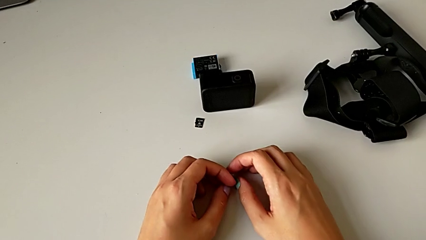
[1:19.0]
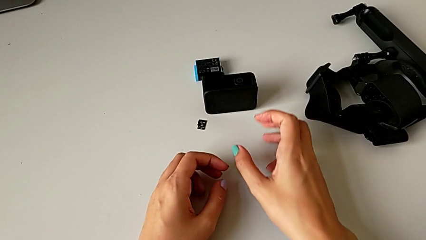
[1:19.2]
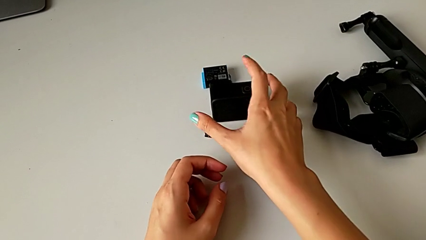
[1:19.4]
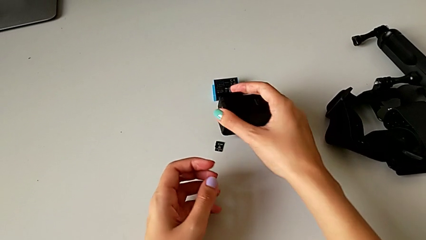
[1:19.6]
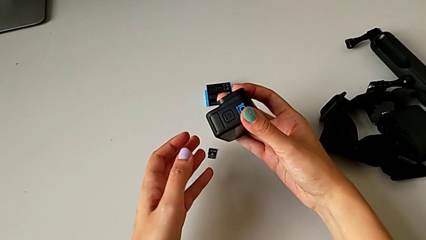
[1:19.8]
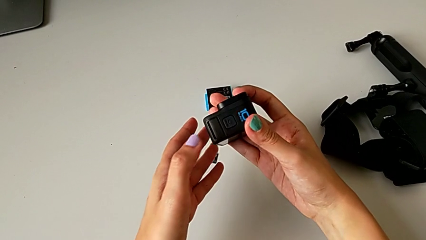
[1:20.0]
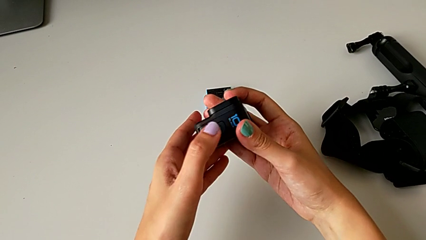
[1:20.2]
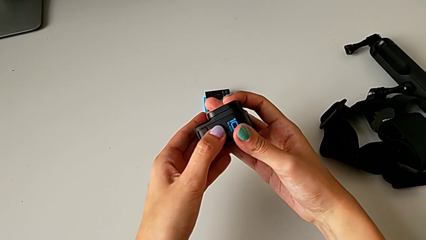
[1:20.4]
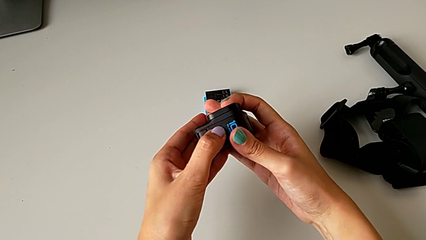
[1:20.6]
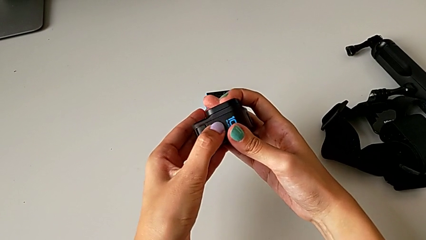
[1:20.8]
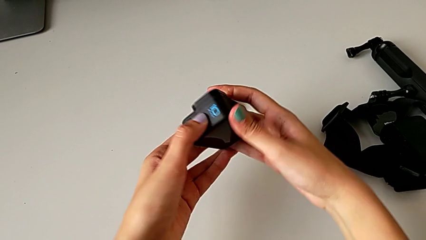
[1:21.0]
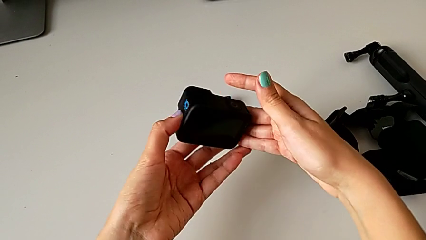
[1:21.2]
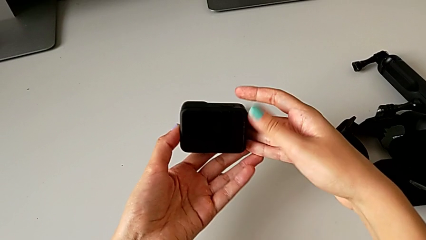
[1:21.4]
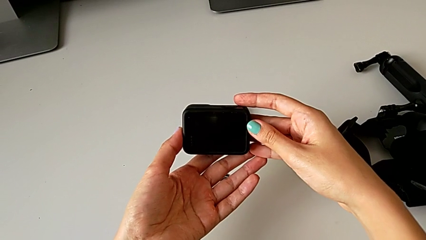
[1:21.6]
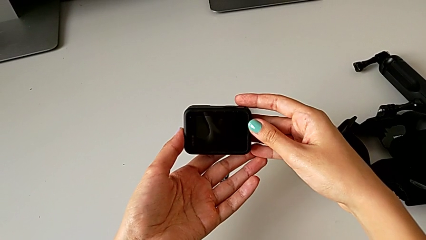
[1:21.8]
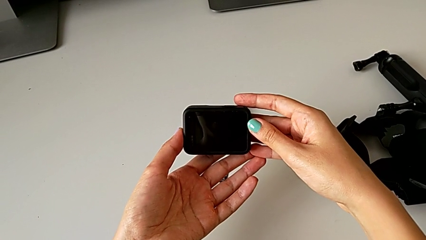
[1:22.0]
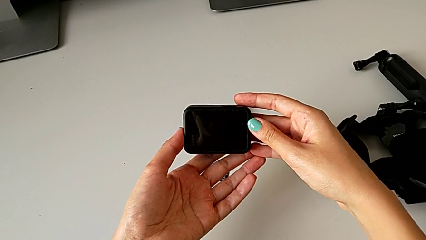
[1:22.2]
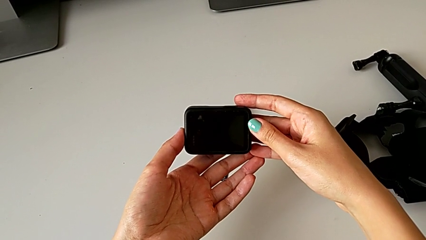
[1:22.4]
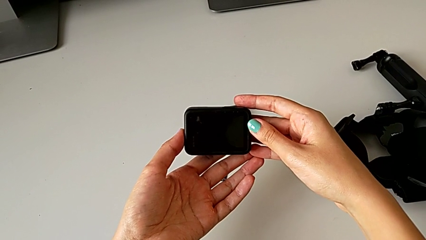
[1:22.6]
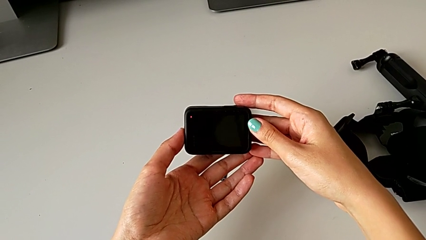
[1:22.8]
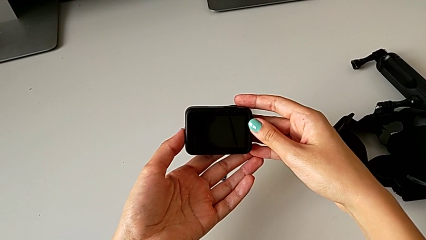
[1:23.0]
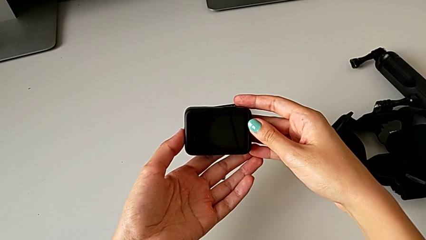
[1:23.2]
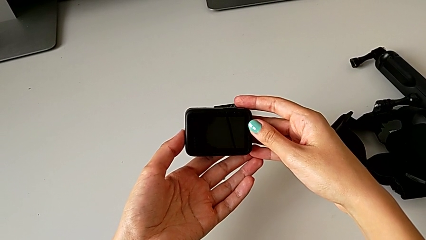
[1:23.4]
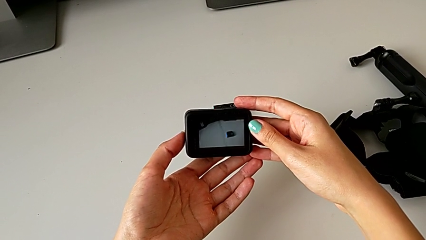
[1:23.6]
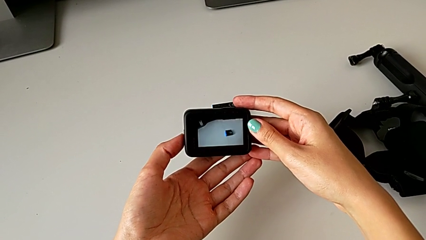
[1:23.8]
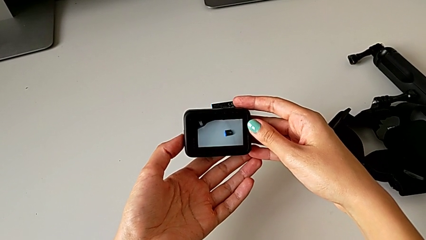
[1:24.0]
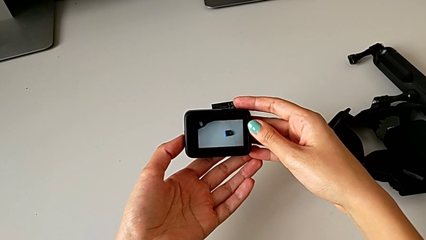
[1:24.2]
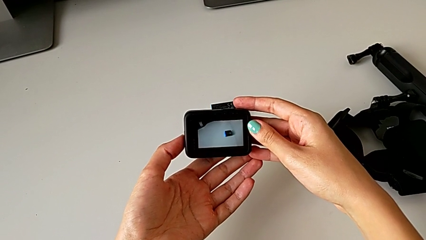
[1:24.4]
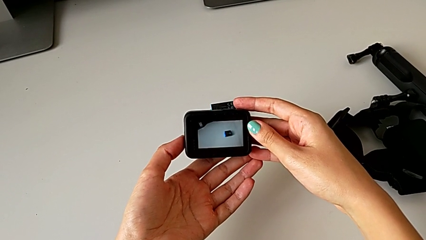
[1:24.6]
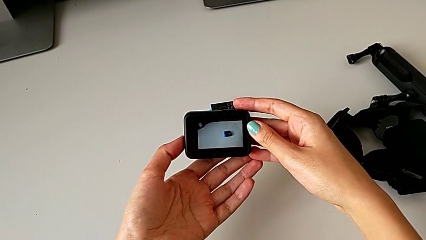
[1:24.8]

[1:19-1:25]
The camera wearer turns on the GoPro. They lift the GoPro, press the power button and turn on the GoPro.

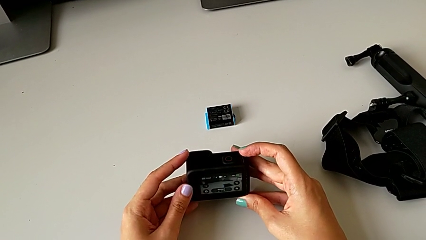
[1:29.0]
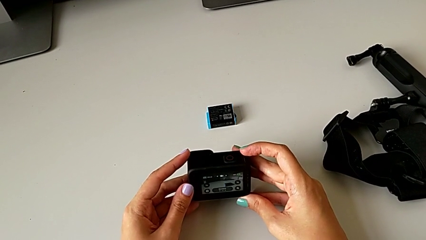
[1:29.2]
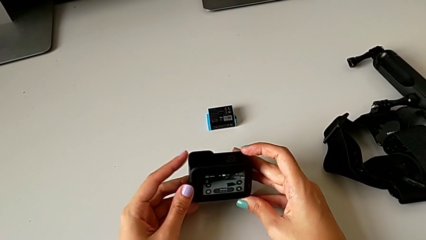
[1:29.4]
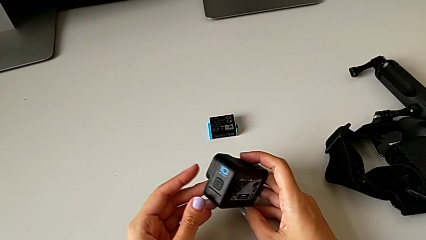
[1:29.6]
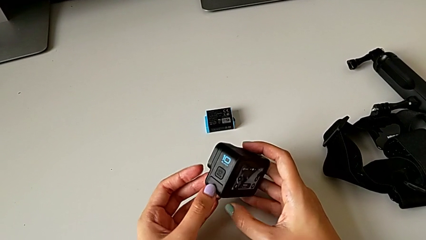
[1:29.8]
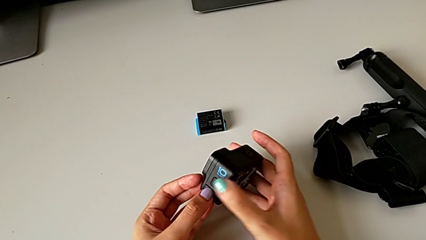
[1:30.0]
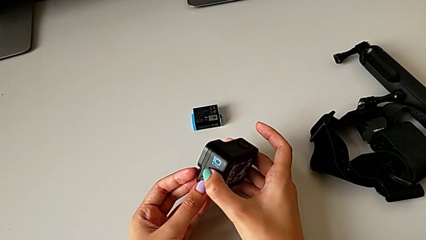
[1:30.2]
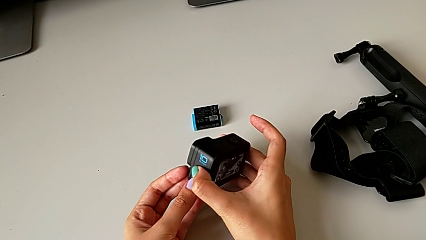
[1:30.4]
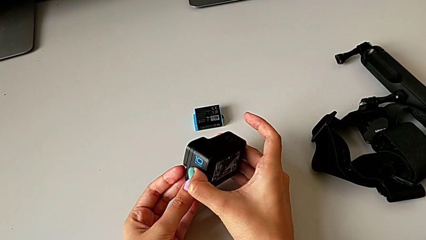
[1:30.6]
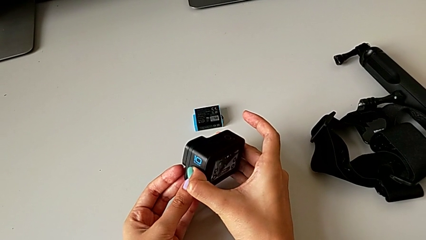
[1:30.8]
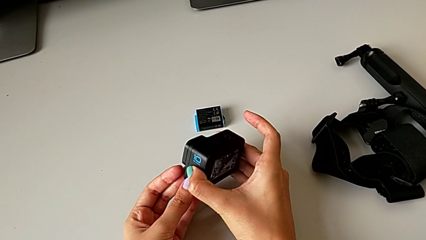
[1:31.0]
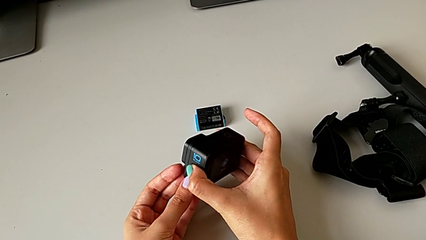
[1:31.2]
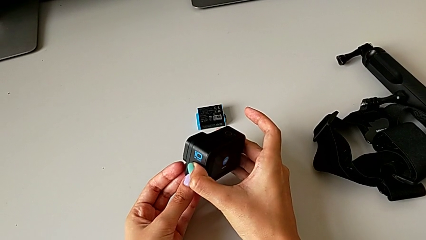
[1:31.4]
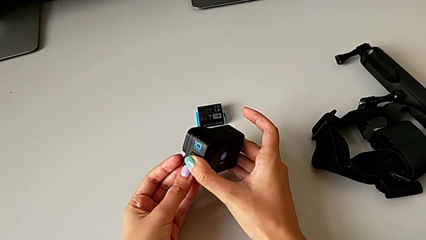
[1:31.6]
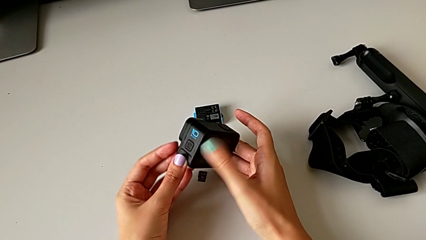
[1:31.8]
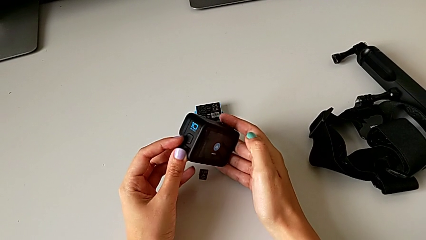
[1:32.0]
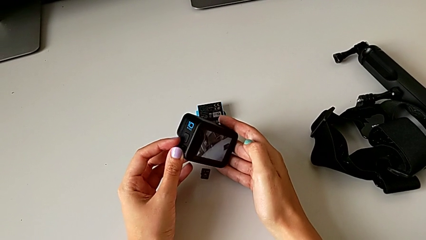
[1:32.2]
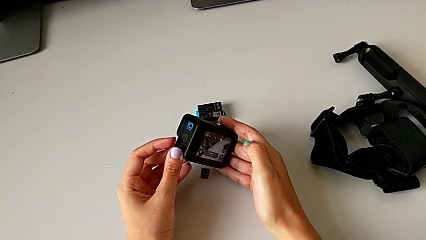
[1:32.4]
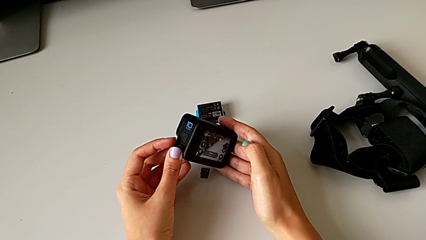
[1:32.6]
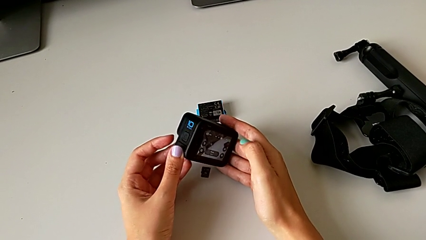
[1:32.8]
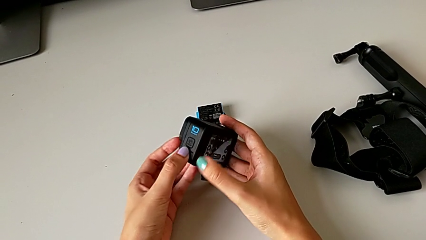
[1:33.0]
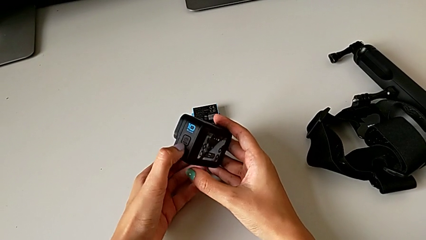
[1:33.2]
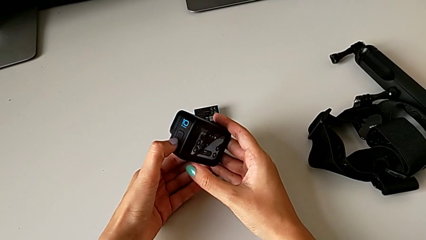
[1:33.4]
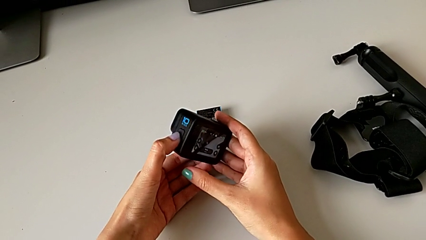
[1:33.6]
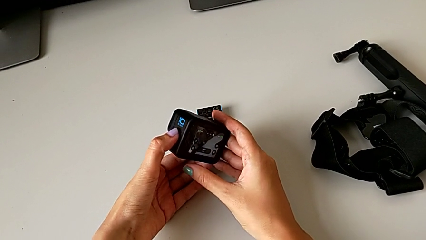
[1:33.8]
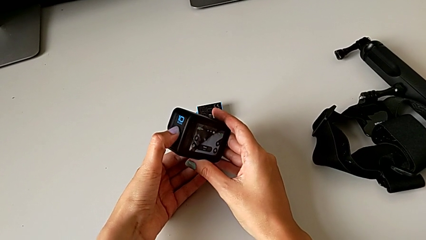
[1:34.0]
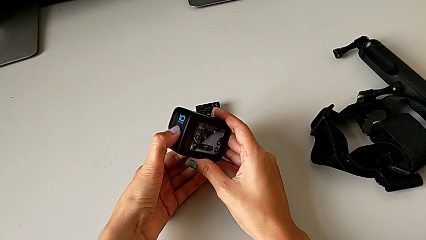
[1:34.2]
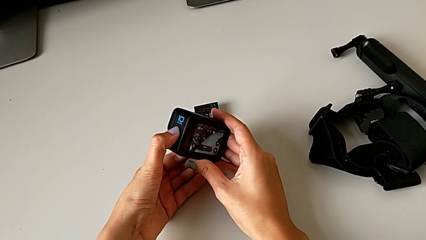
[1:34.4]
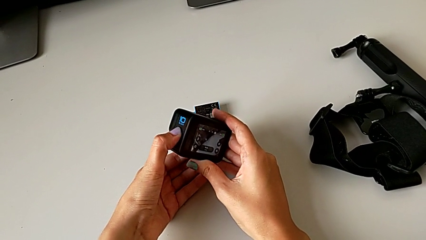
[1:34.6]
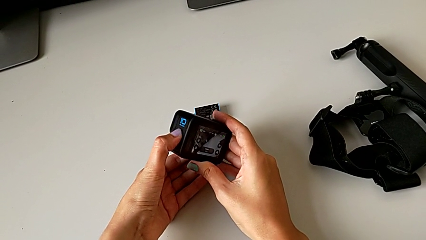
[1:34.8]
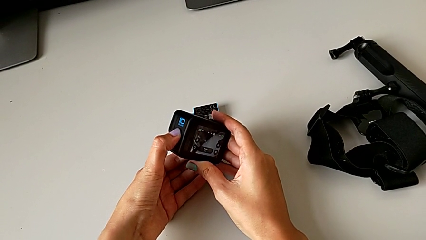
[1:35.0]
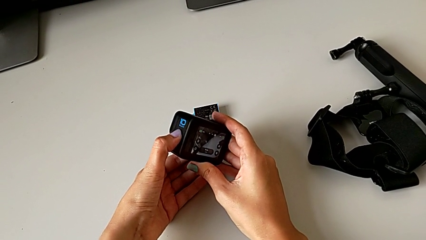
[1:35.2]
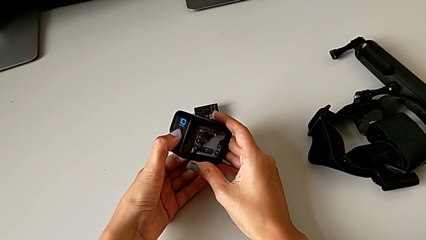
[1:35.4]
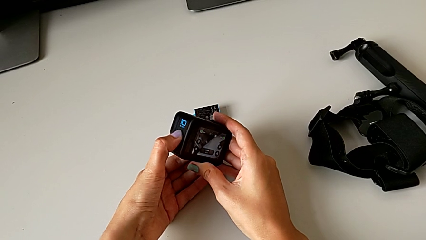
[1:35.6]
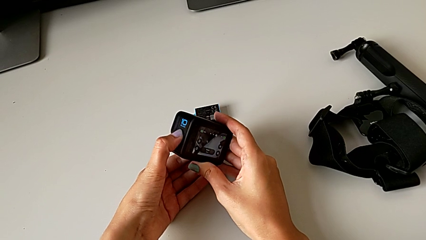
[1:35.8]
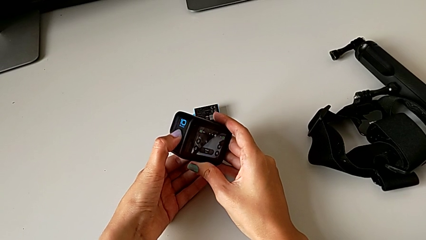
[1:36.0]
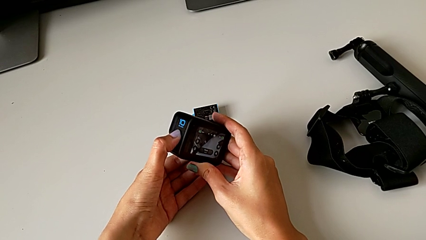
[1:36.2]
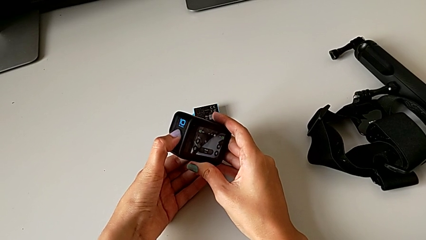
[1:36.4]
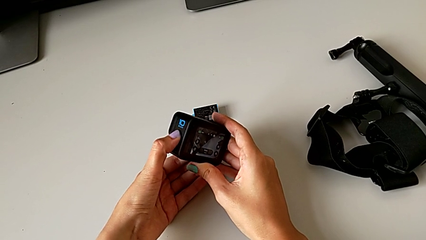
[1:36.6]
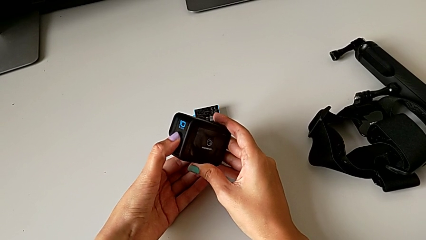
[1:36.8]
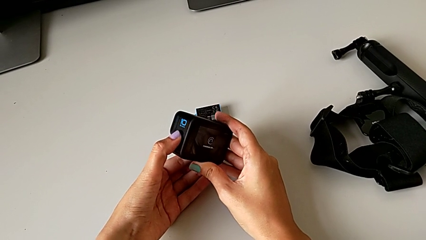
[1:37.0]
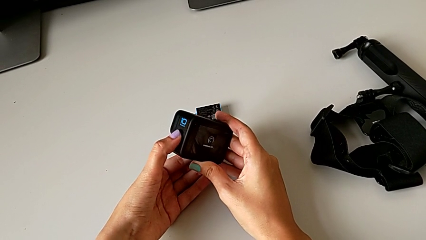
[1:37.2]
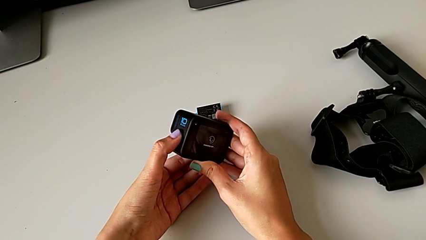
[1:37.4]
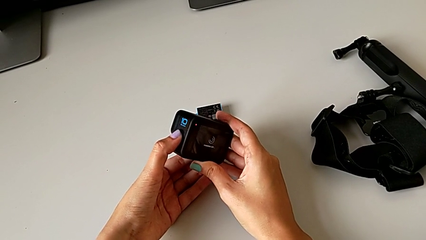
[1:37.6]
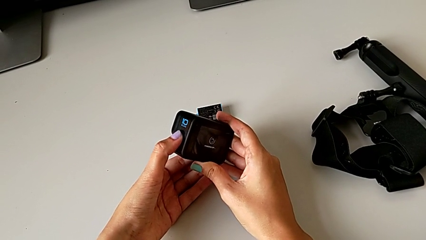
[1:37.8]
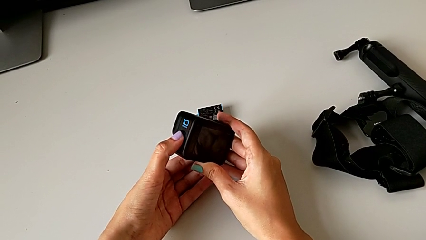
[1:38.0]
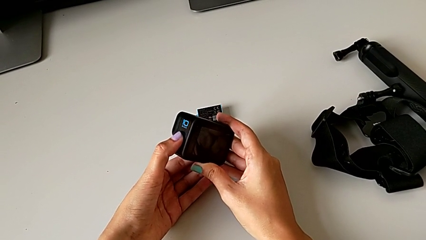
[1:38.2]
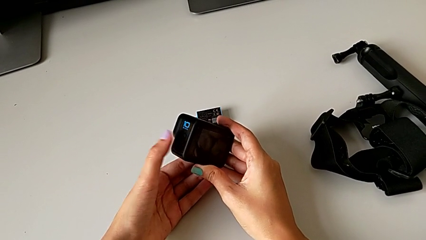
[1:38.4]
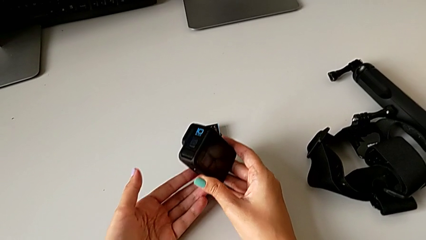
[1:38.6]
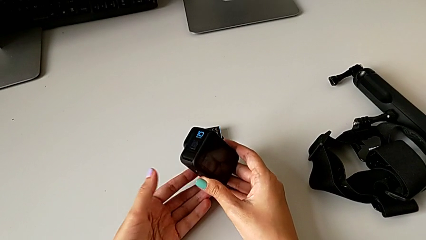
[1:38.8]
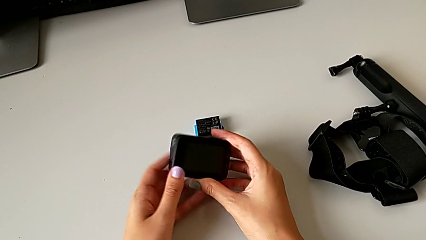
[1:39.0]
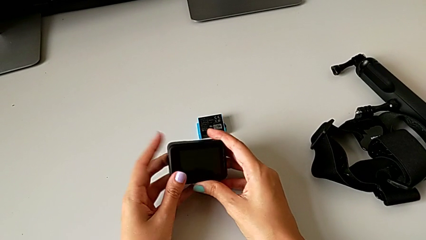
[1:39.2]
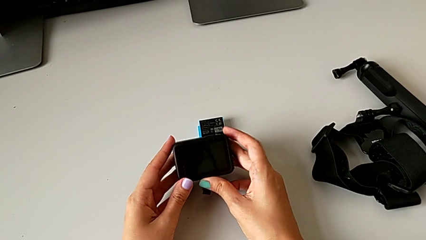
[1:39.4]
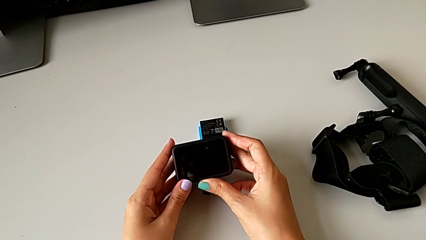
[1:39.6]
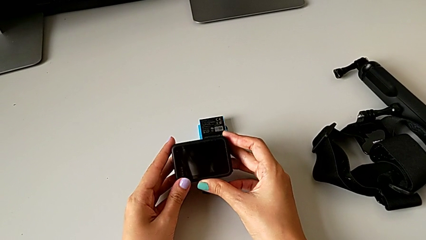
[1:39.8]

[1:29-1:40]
The camera wearer turns off the GoPro. They wrongly push the power button, press it and turn off the GoPro.
